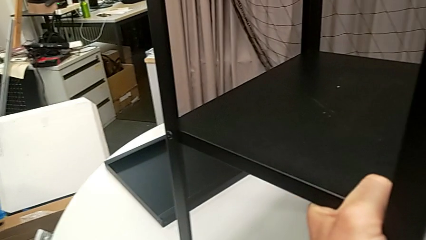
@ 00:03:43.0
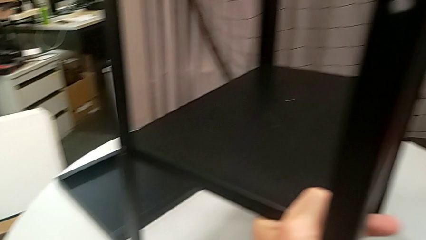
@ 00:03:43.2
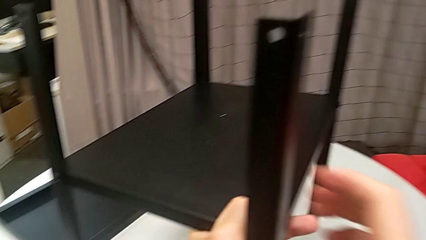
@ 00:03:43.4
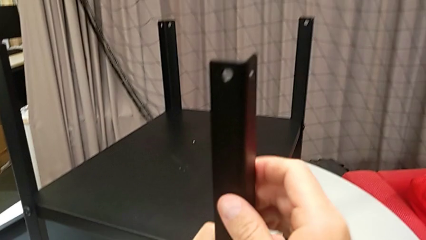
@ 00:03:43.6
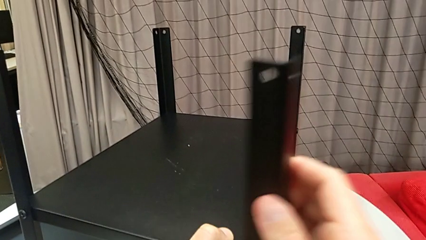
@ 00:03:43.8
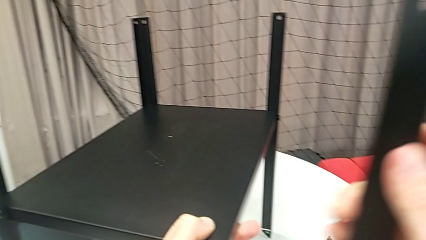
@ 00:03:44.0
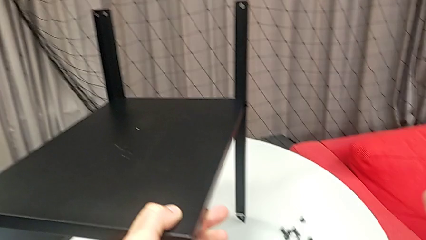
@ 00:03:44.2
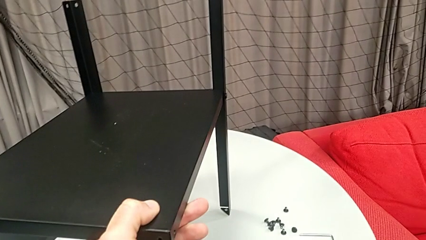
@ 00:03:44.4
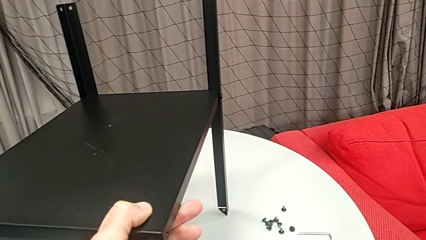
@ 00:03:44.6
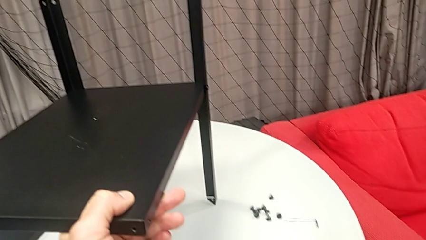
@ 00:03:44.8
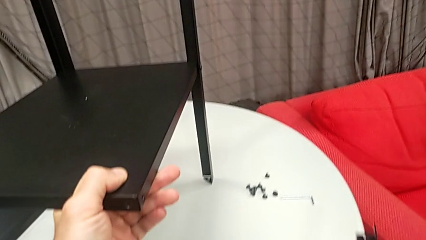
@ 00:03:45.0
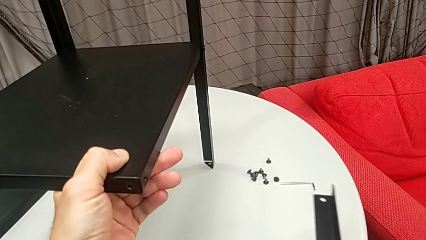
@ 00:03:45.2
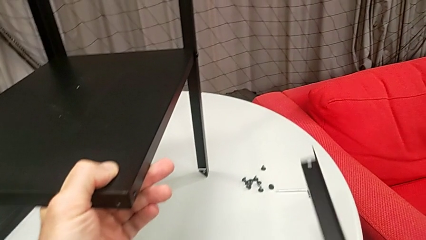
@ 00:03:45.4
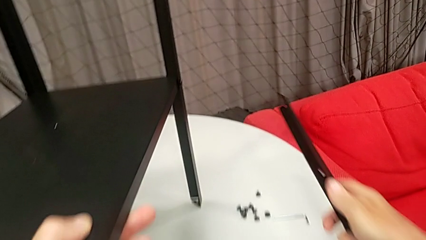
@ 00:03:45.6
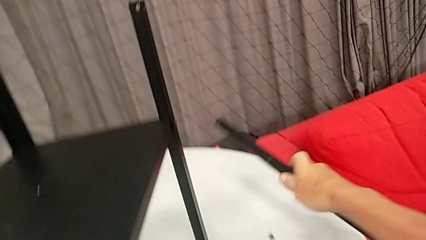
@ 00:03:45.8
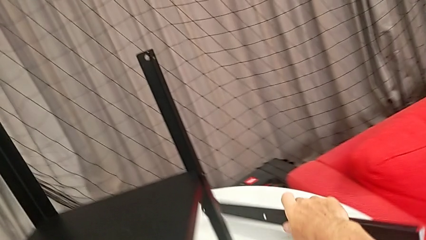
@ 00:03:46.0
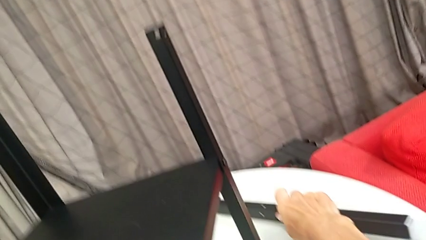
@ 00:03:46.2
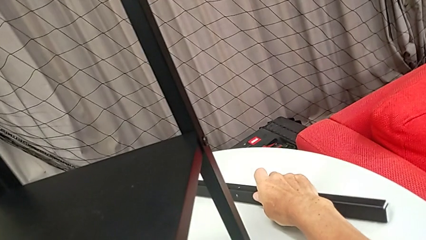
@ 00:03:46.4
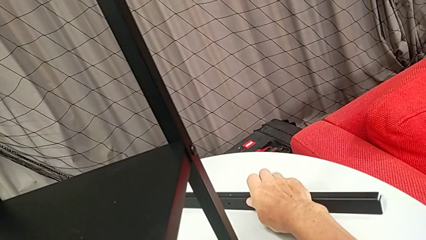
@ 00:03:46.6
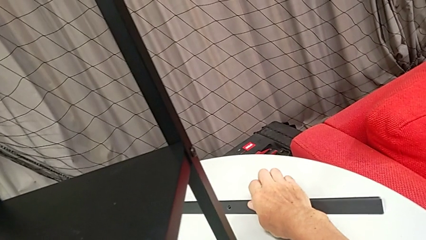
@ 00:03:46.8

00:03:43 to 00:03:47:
The camera wearer is disassembling the first leg from the shelf. They grab the first leg, disassemble it and place it.

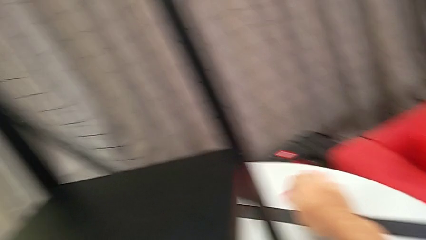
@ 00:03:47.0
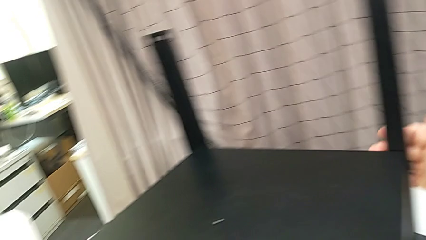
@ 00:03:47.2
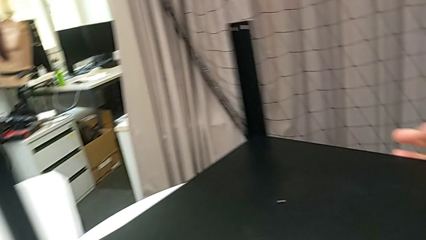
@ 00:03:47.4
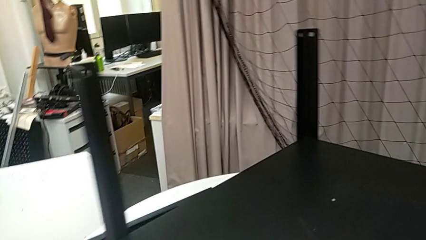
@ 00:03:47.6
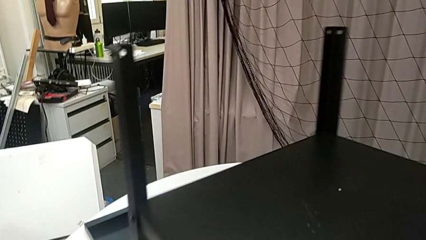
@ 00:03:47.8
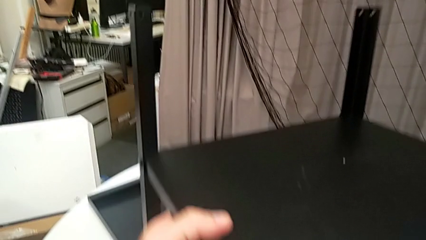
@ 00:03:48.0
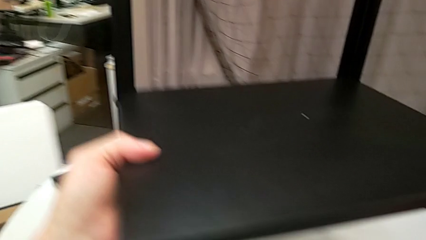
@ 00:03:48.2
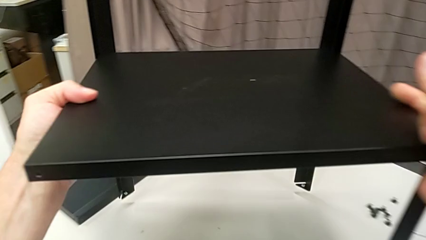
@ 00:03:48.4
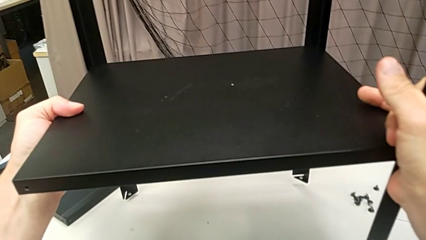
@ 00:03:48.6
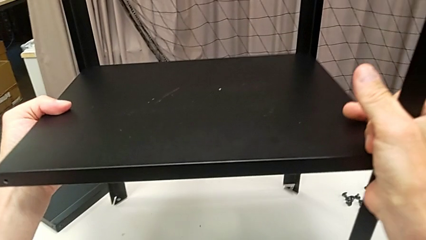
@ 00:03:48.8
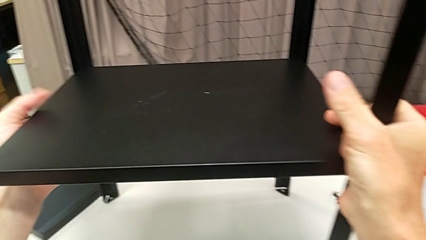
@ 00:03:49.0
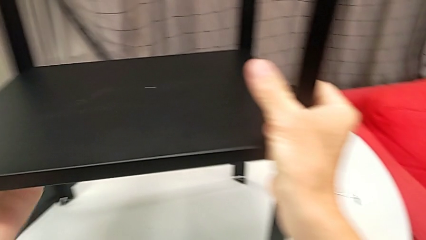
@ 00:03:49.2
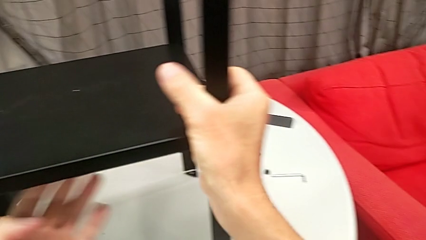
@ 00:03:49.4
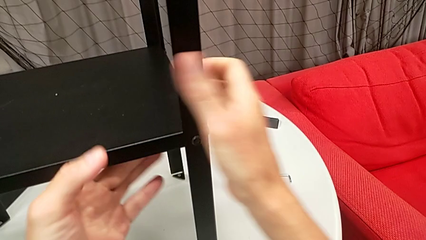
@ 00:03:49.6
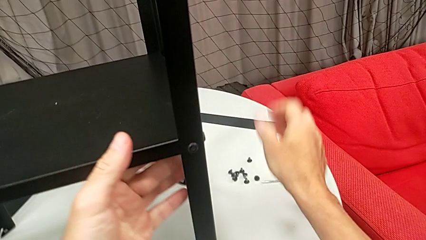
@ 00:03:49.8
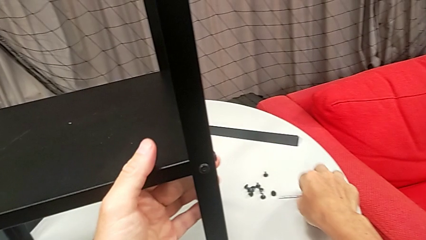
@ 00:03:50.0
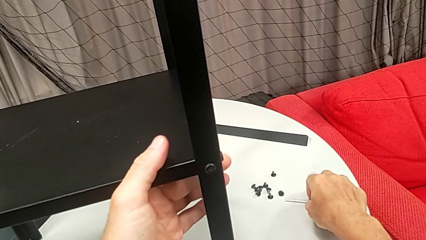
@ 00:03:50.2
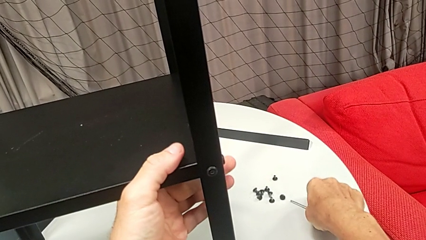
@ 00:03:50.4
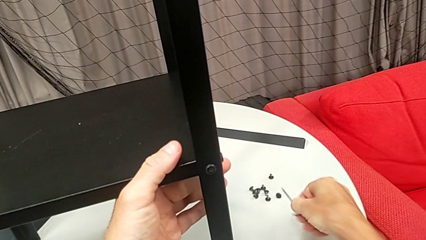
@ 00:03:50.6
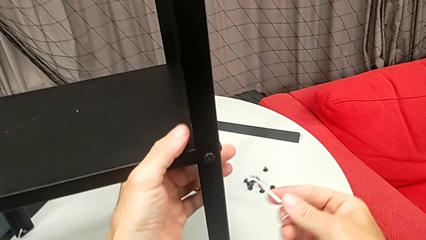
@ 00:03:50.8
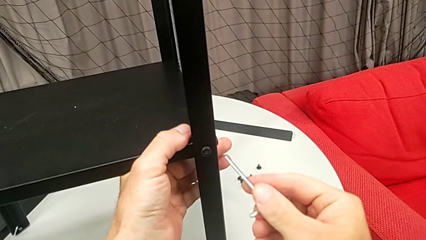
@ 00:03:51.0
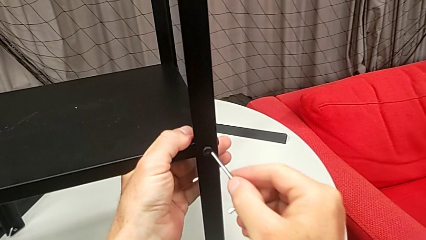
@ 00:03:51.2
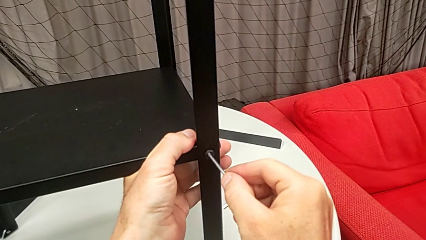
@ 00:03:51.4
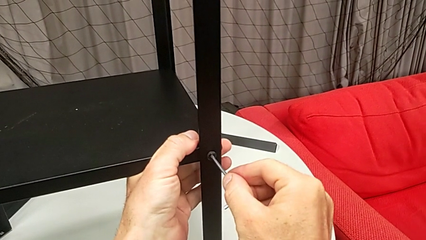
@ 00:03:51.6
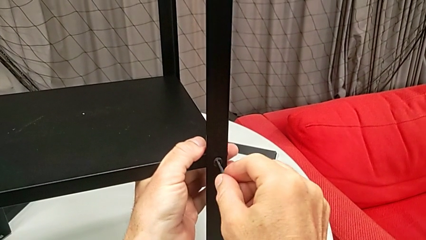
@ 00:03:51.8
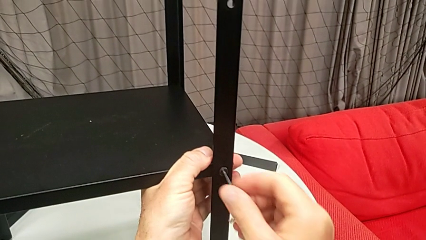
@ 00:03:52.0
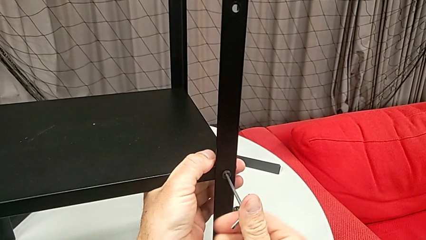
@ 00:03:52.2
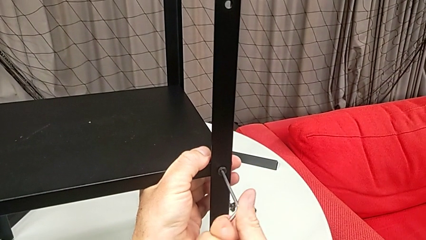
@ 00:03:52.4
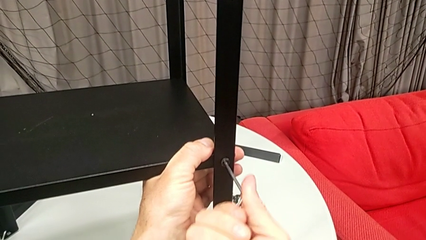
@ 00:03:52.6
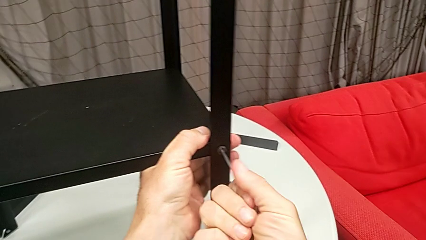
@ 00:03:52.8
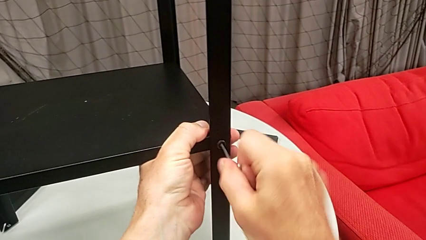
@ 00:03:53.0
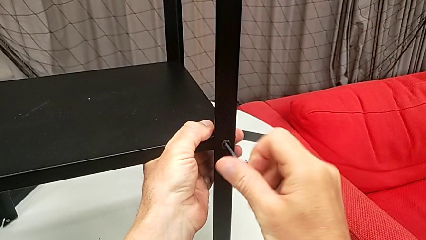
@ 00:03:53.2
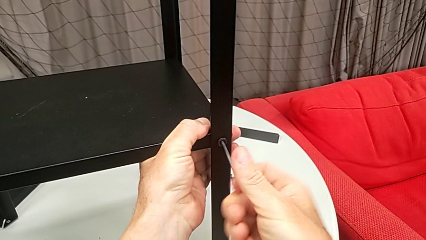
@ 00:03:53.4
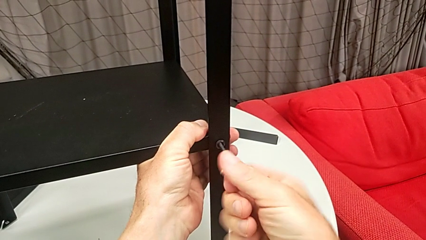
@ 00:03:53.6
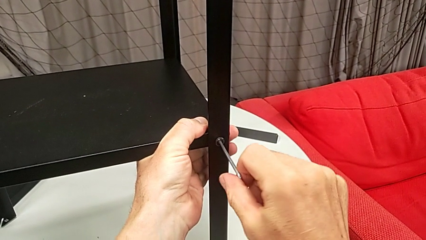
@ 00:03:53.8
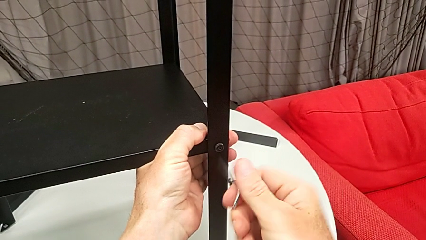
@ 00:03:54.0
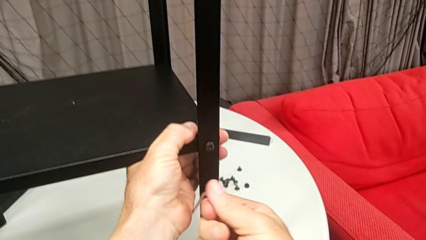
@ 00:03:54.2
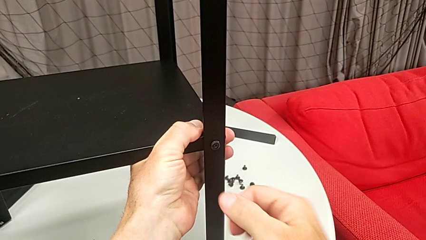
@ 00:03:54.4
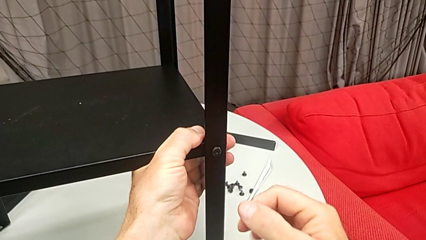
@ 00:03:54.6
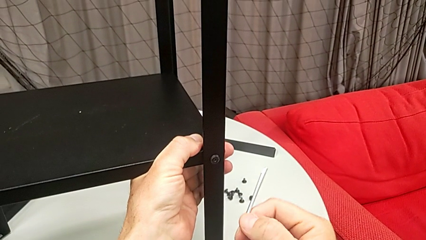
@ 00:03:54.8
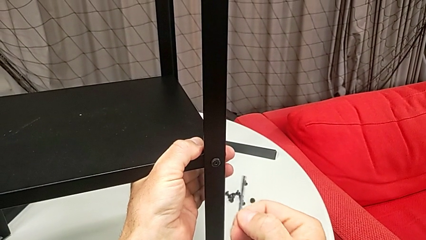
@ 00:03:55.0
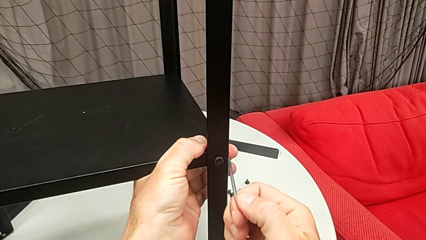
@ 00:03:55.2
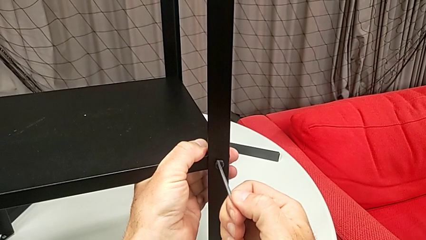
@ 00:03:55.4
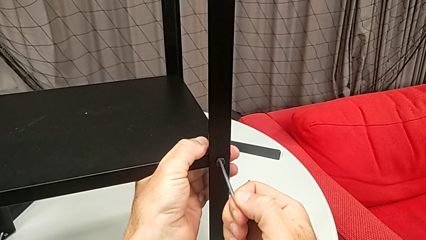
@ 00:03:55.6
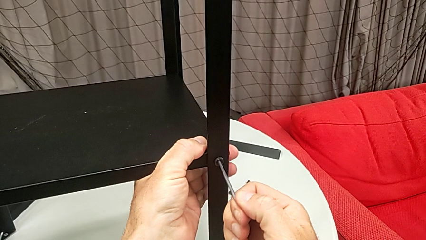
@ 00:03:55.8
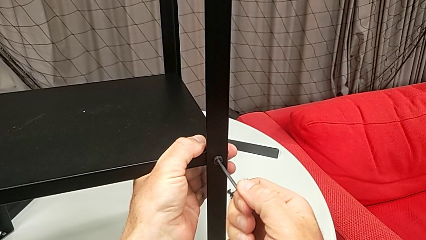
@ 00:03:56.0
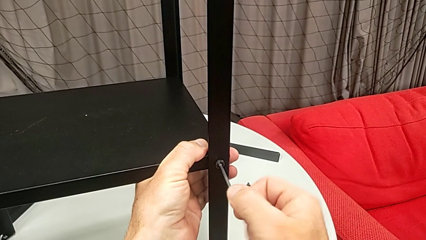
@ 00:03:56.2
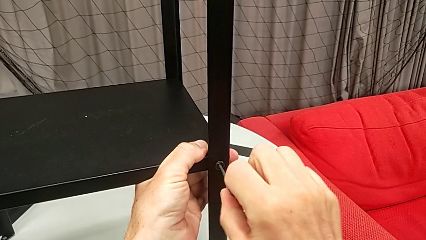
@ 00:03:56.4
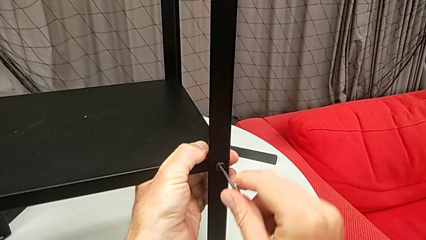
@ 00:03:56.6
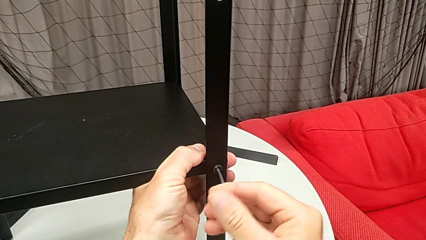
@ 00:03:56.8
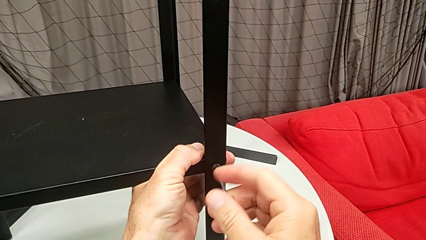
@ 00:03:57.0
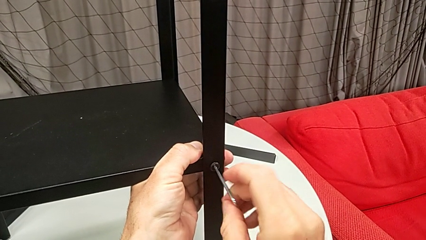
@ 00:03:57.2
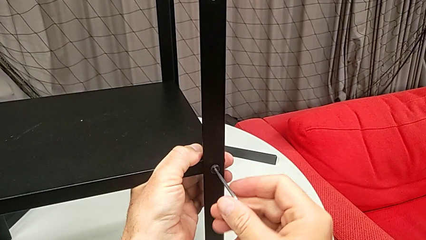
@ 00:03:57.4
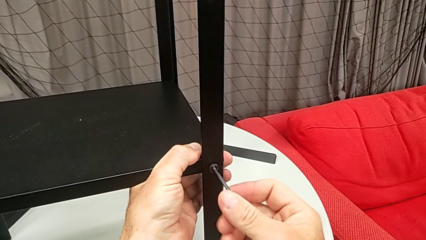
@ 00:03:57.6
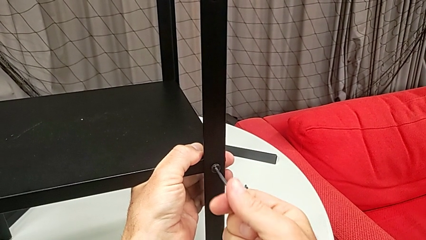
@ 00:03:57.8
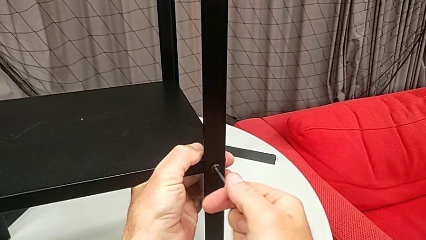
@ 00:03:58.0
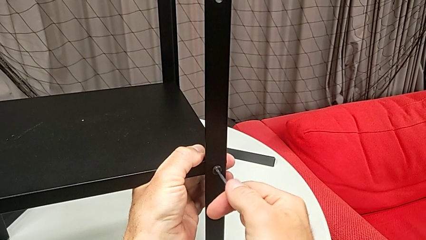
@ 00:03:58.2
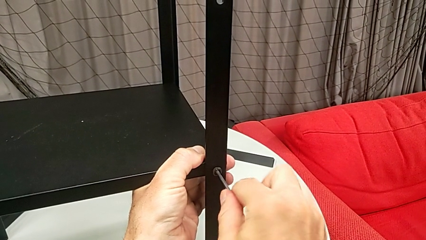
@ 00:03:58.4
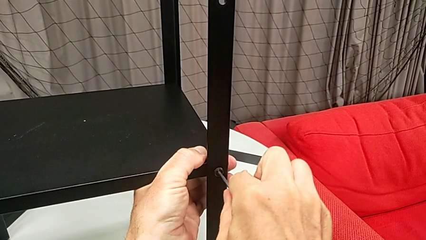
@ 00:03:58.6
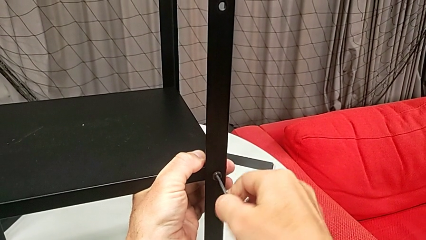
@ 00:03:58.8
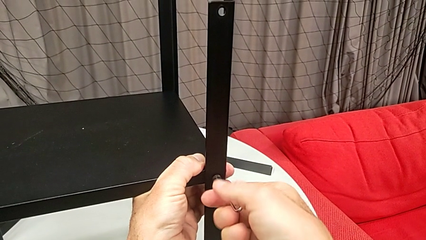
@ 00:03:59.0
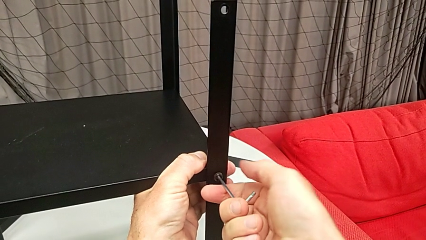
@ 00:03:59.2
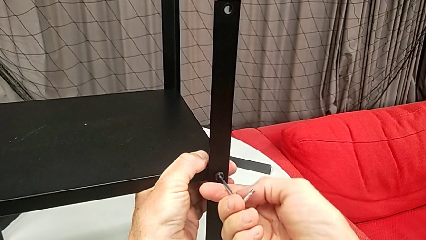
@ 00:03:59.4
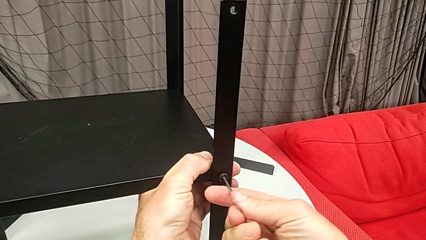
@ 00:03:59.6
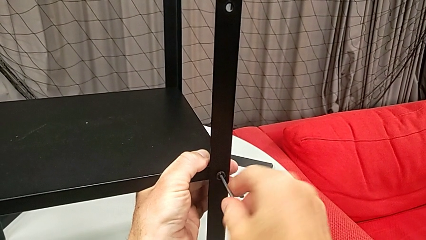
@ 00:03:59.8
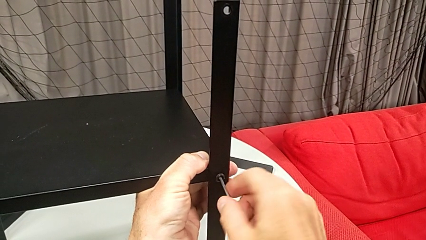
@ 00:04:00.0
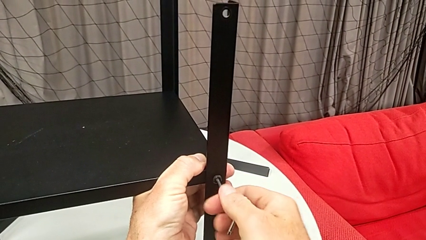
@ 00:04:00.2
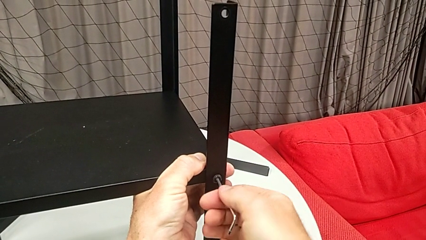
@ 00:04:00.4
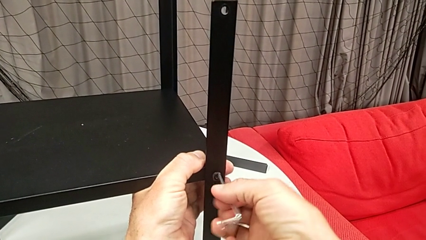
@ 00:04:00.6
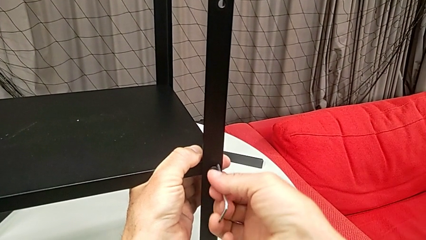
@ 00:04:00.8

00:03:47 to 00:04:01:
The camera wearer is disassembling the second leg from the shelf. They rotate the nightstand, approach the Allen wrench, grab it, insert it, unscrew the hex socket head and wrongly withdraw the Allen wrench, the Allen key slipping off accidentally. They insert it, unscrew the hex socket head and wrongly withdraw the Allen wrench, the Allen key slipping off accidentally.
